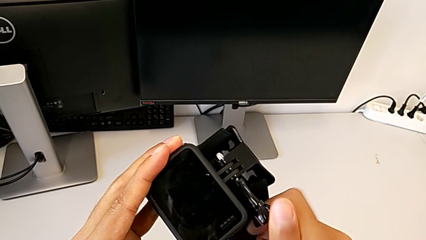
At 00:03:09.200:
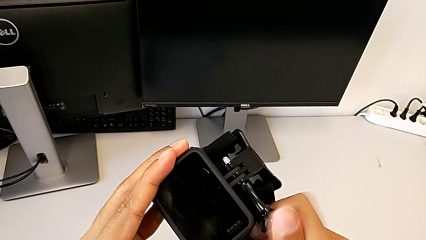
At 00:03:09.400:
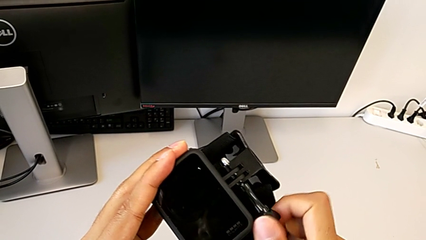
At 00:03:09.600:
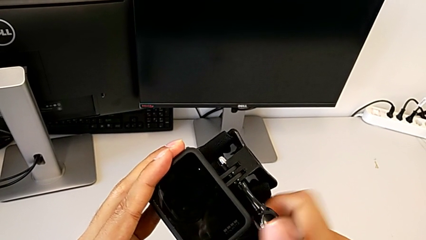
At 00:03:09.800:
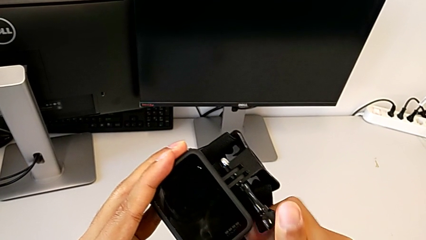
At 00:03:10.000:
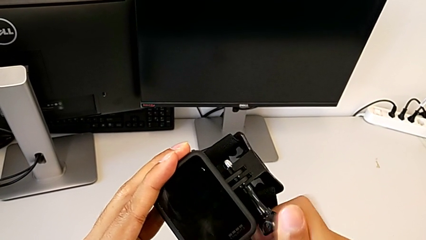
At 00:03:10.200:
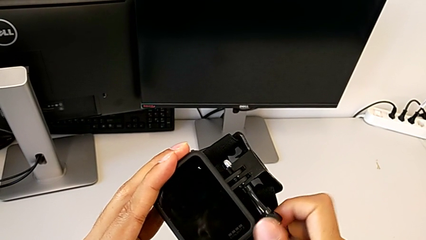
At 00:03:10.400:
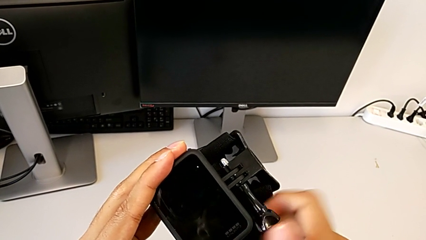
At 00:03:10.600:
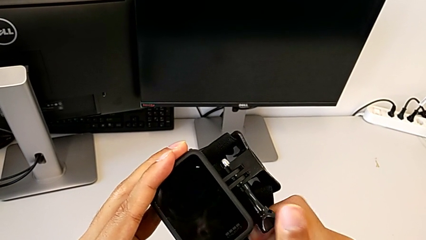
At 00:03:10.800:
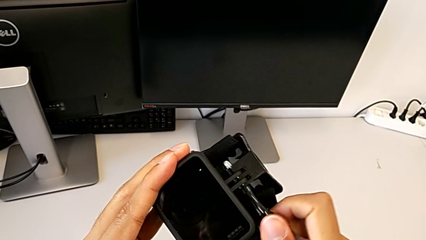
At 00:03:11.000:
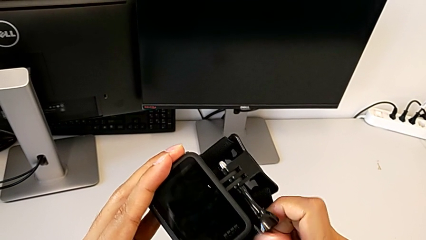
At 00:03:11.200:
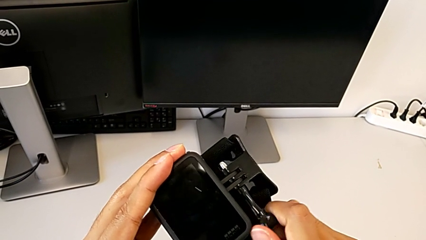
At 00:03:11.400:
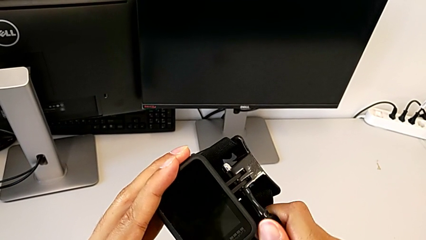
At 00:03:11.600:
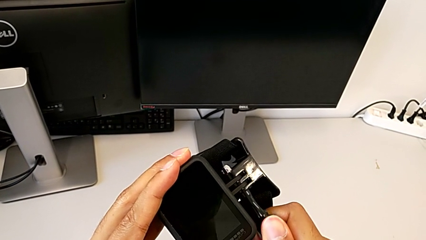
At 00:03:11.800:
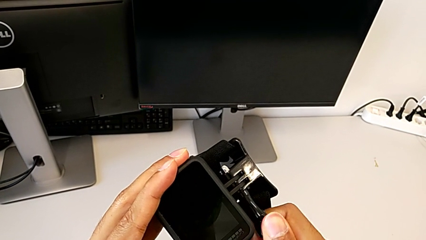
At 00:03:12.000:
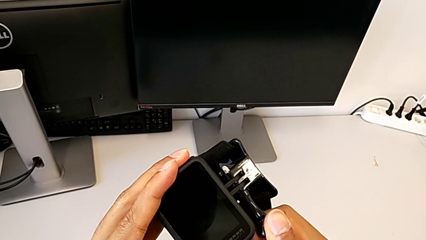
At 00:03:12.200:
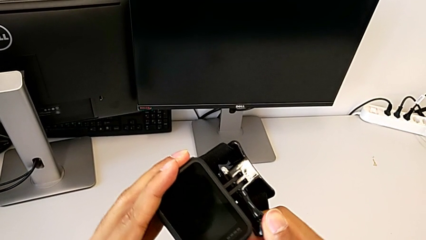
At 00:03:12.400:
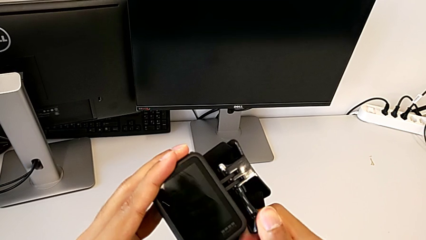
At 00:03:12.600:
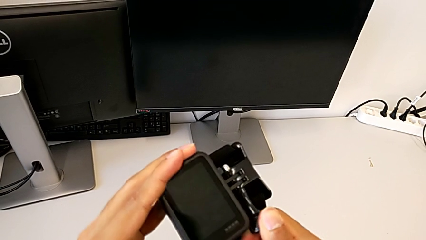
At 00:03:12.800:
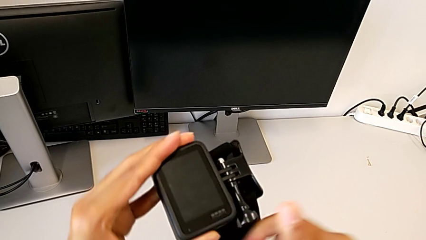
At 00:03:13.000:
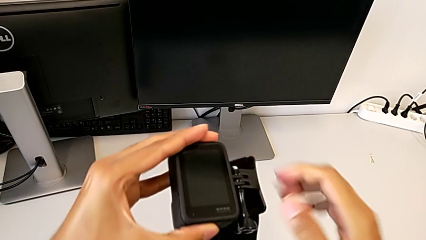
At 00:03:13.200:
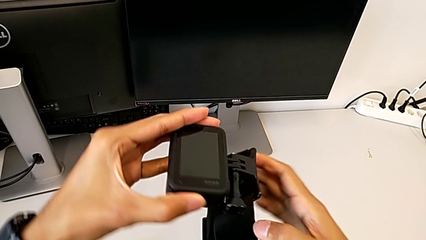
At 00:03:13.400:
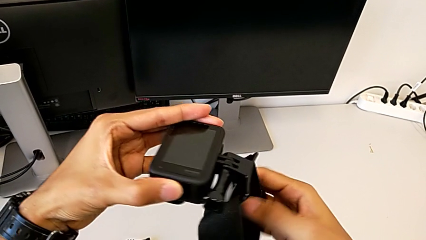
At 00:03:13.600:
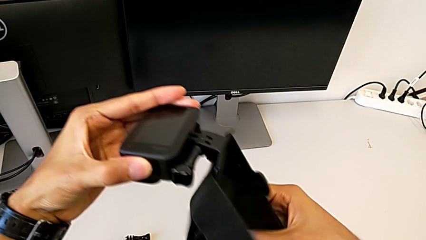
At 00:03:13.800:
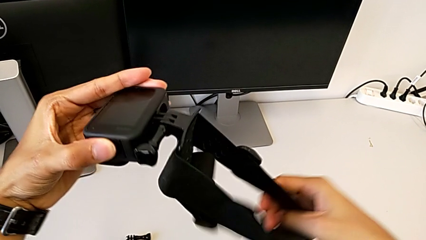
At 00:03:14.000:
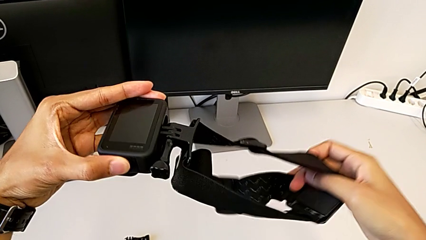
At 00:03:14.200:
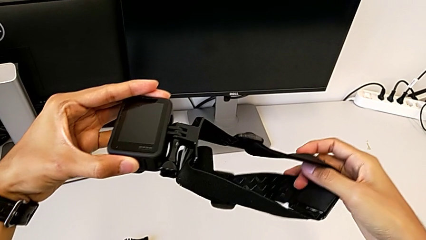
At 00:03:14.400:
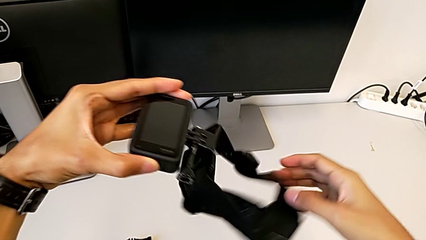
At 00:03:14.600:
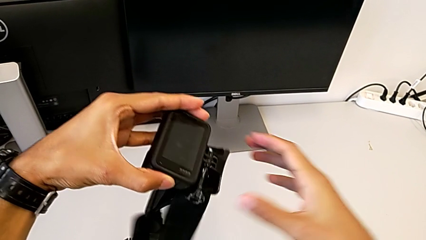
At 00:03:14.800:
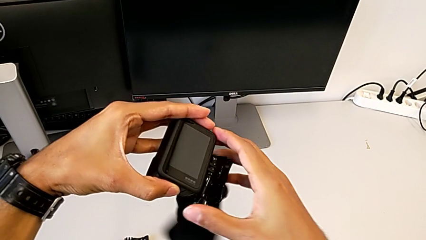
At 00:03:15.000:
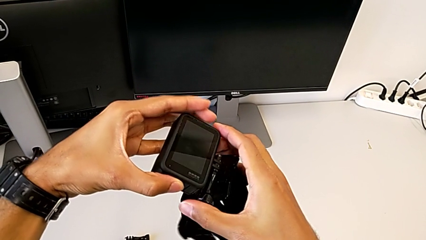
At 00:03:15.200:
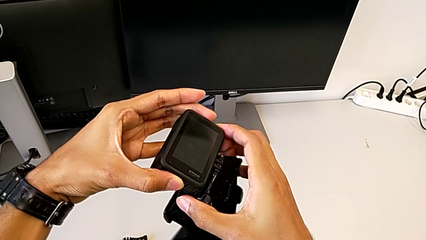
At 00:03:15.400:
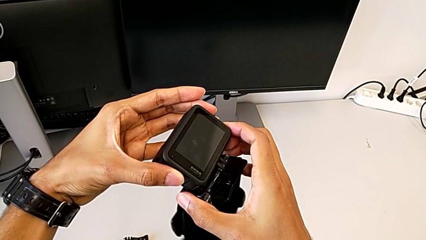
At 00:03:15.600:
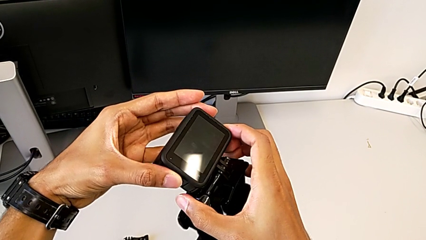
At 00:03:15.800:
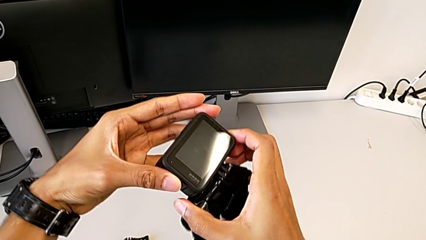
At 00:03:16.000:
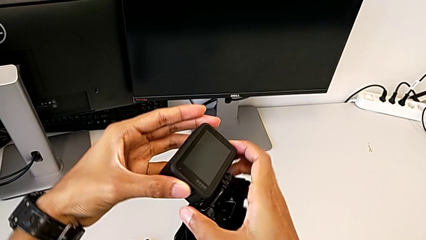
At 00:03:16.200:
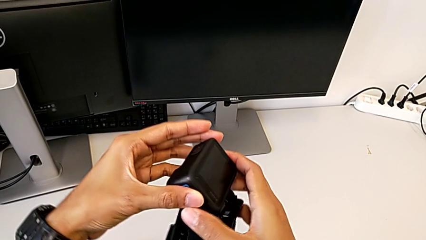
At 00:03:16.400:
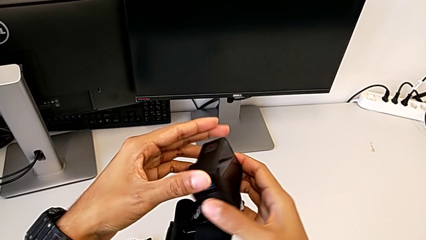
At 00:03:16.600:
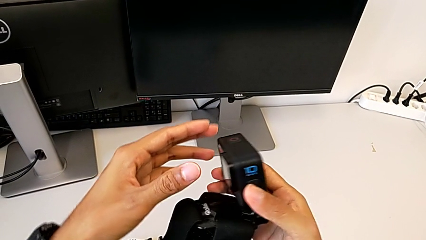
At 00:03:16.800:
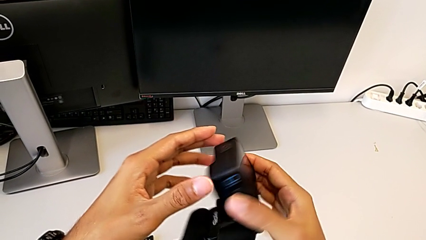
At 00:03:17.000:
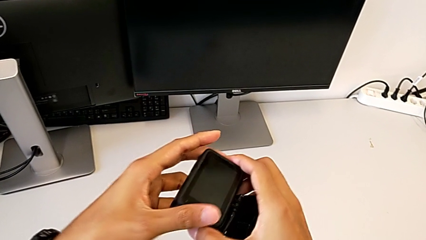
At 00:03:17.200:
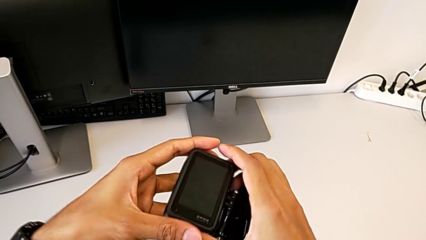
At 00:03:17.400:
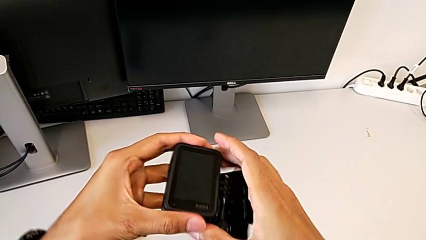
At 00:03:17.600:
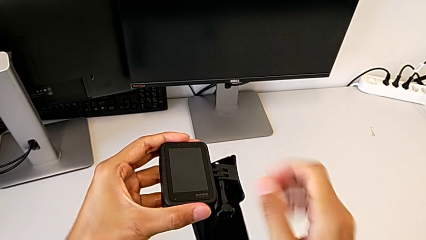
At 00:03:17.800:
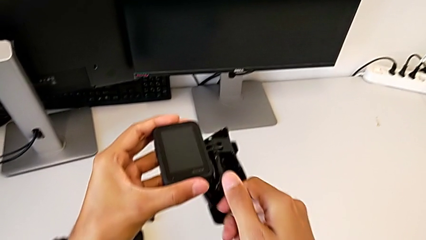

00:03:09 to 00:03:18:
The camera wearer is assembling the strap to the GoPro. They keep screwing the screw and hold the GoPro.

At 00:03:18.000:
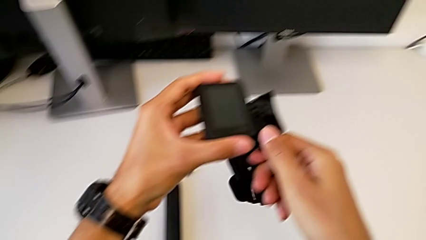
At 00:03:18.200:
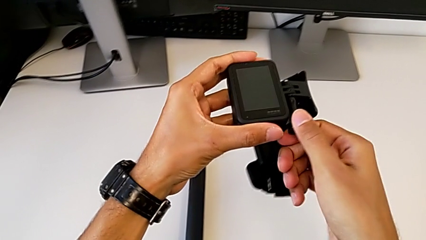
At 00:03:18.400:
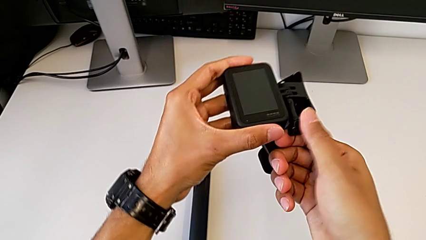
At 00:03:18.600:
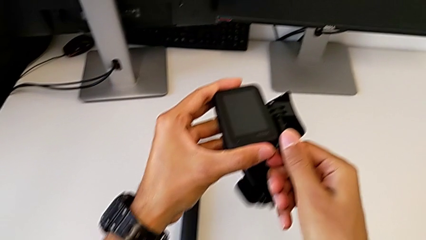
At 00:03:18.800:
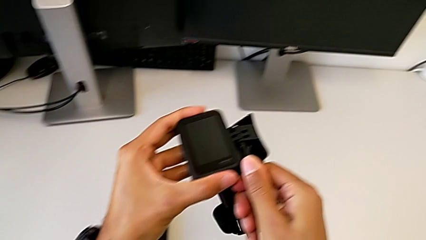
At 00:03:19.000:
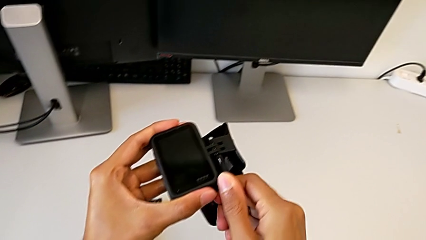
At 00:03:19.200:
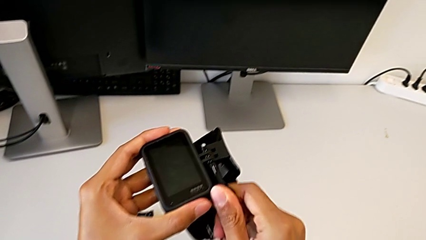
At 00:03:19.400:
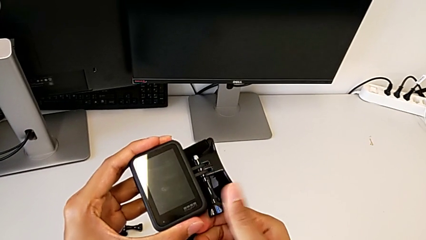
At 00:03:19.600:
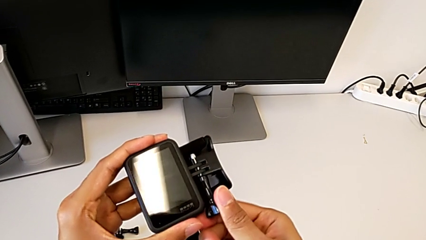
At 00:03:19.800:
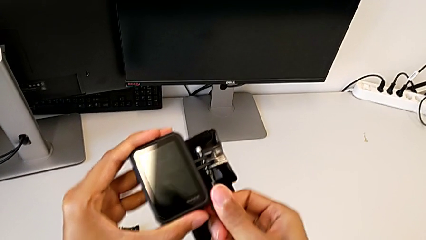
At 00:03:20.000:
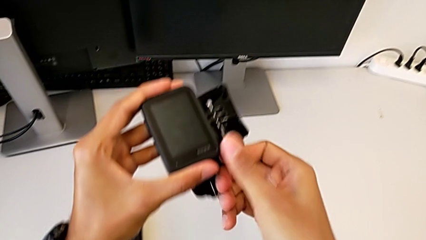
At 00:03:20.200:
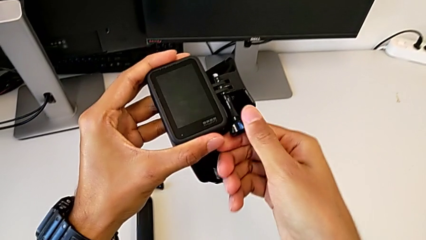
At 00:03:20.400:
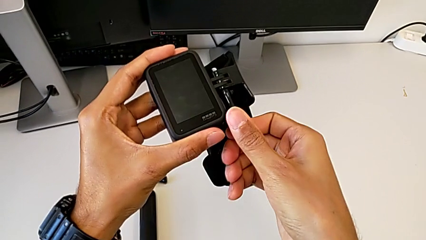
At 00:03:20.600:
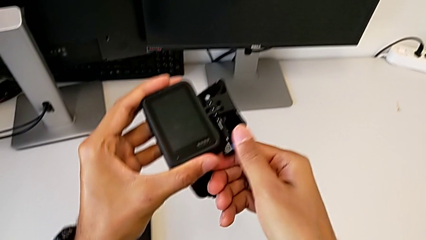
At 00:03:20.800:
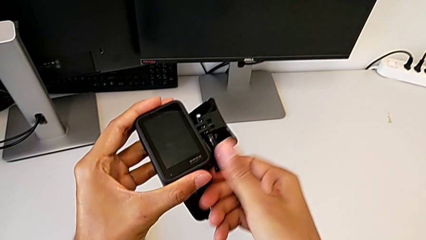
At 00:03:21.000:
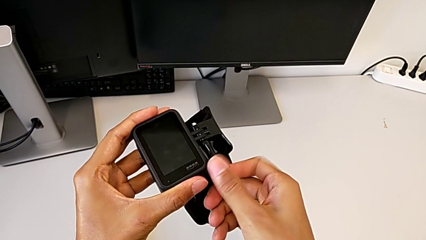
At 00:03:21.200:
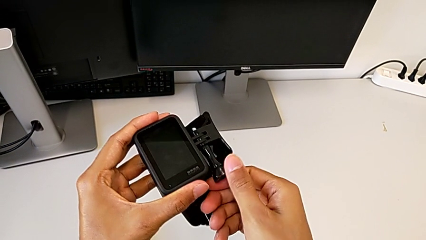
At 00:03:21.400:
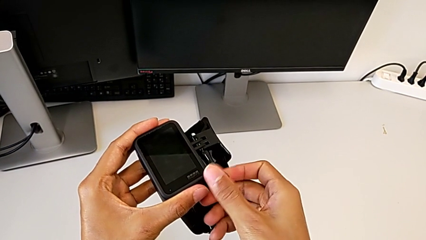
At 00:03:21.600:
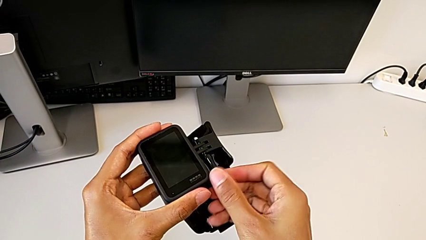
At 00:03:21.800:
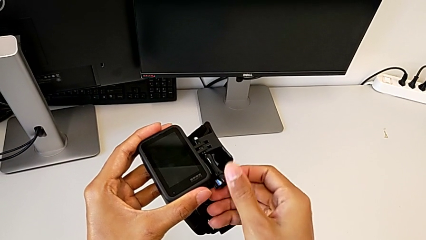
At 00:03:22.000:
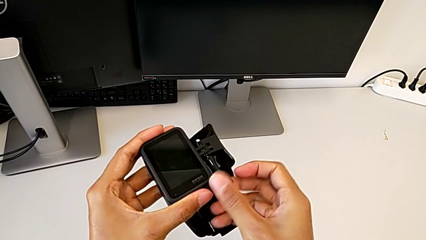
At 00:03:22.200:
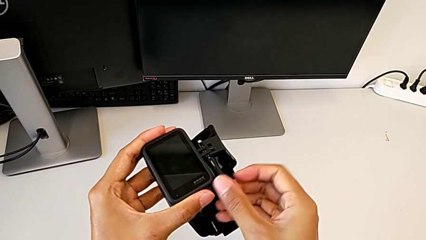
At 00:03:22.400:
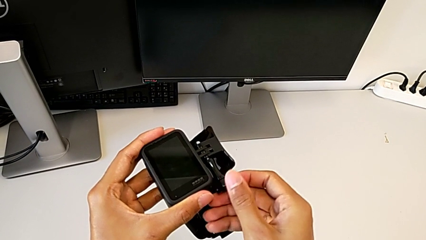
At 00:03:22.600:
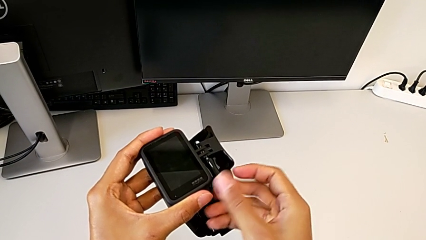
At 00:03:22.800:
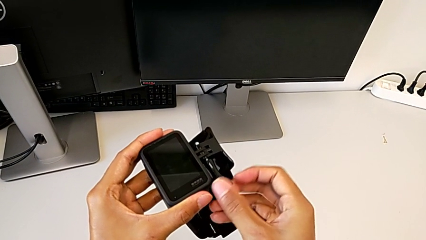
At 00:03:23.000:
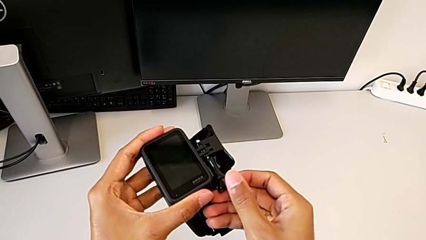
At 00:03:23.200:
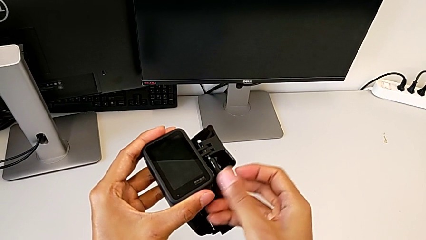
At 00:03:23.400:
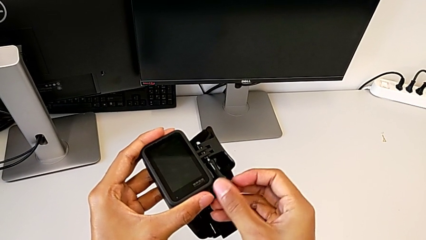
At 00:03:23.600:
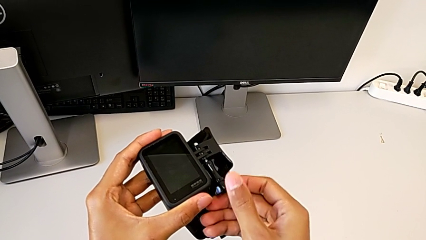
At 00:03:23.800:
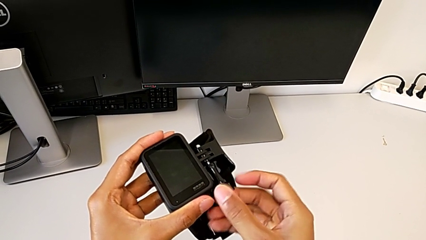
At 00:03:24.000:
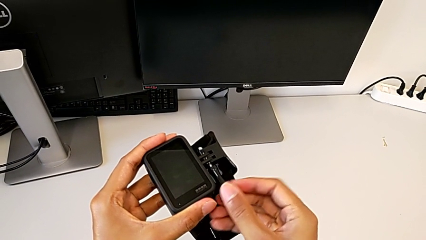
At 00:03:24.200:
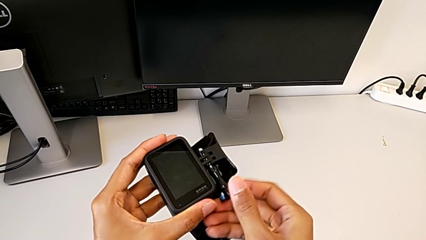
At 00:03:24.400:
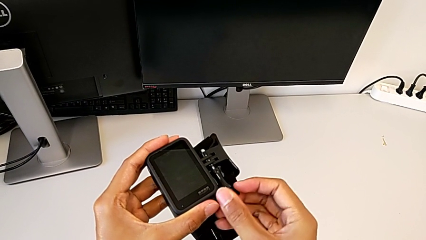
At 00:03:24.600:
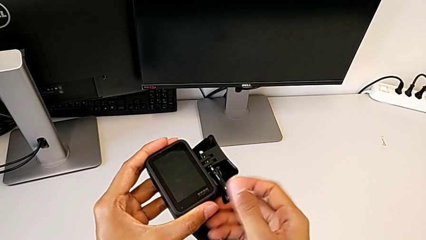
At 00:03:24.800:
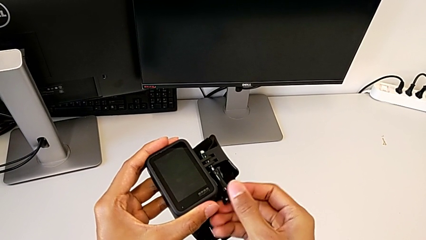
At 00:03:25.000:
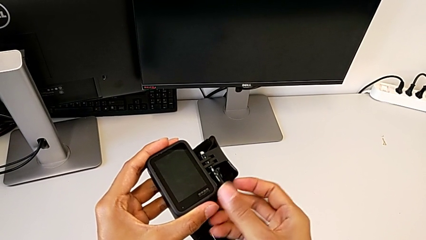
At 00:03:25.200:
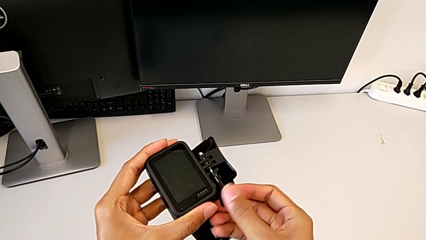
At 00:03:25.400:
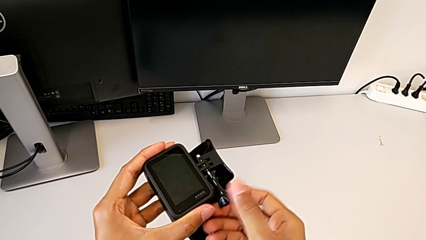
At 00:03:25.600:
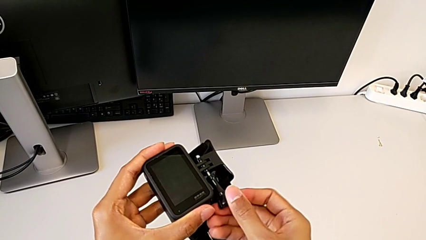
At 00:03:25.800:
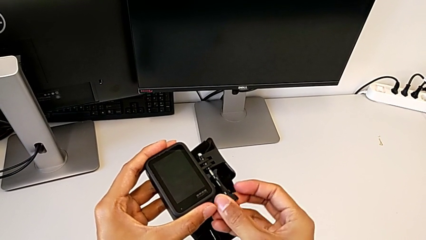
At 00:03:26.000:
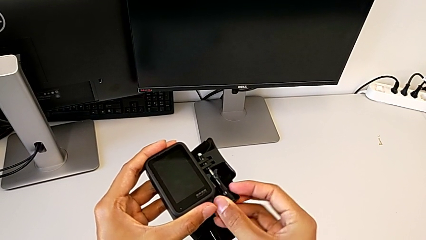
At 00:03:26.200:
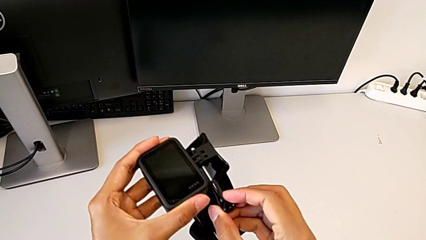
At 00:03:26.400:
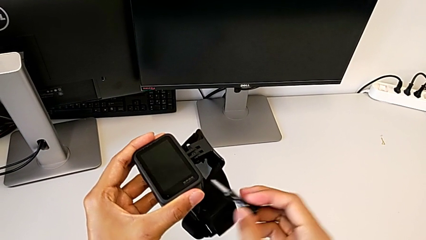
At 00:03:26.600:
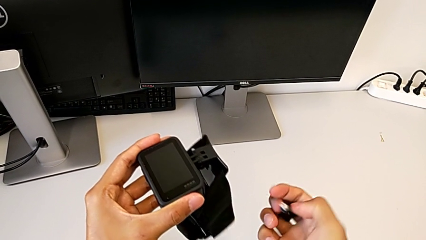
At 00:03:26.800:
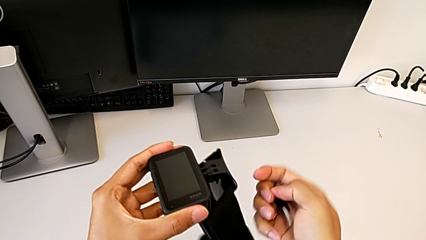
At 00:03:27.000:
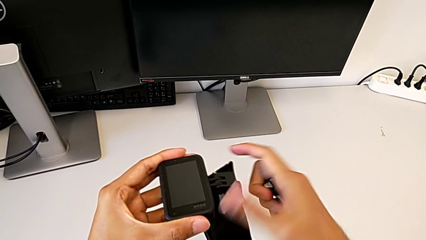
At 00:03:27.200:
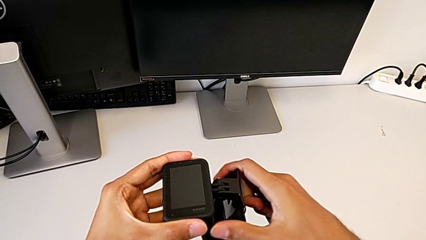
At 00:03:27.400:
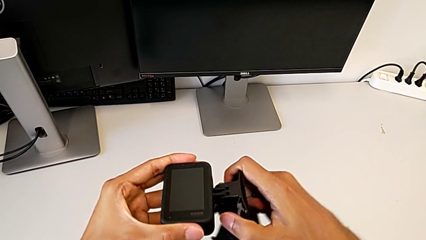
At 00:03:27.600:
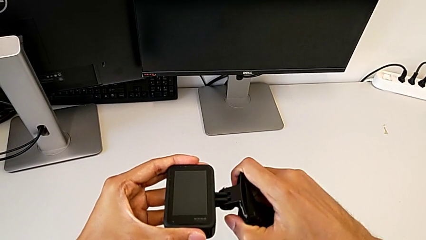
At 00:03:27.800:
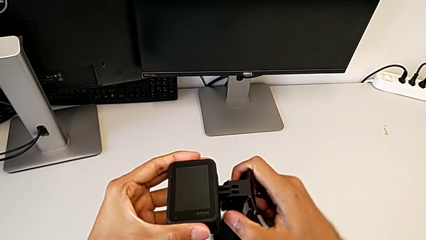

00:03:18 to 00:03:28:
The camera wearer is exchanging the strap for the handheld grip. They unscrew the screw.
